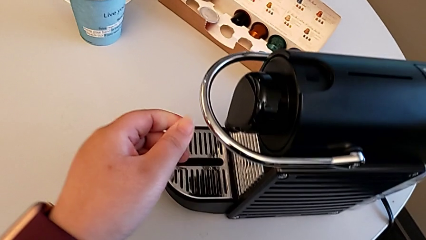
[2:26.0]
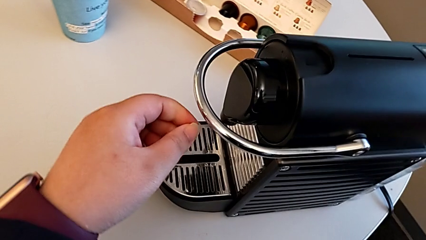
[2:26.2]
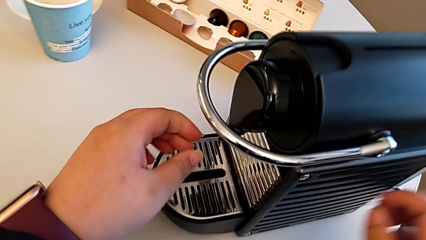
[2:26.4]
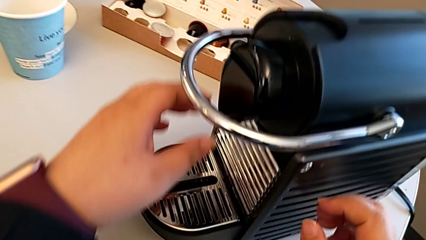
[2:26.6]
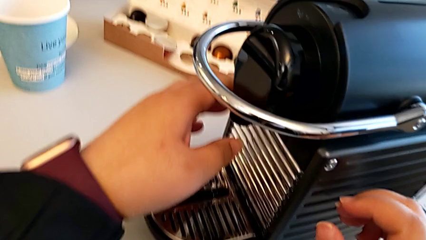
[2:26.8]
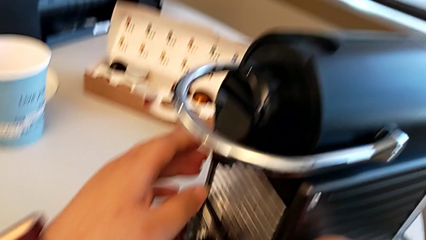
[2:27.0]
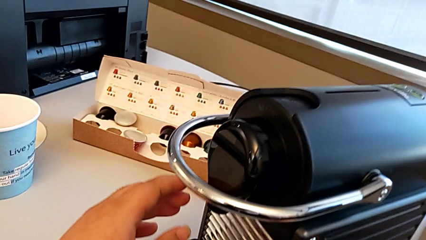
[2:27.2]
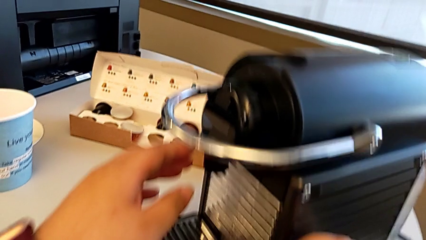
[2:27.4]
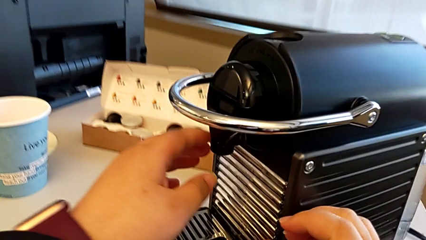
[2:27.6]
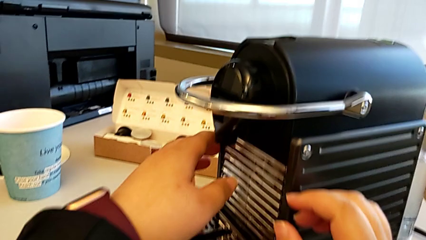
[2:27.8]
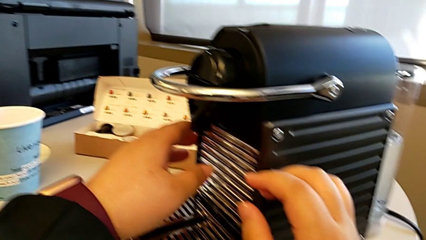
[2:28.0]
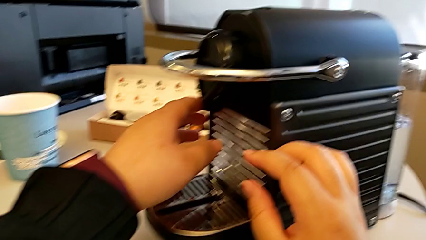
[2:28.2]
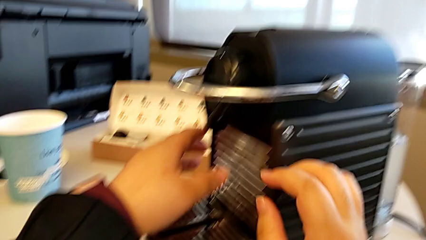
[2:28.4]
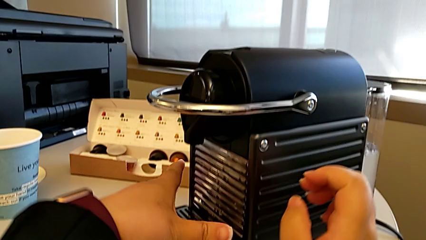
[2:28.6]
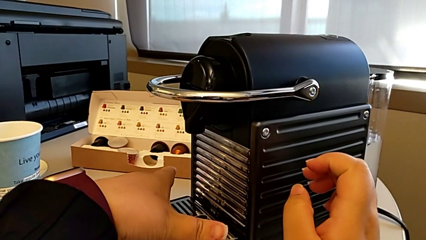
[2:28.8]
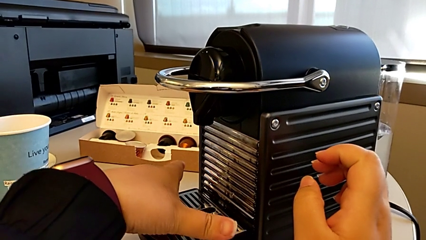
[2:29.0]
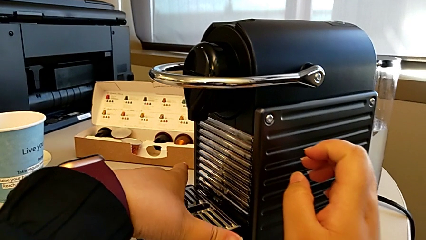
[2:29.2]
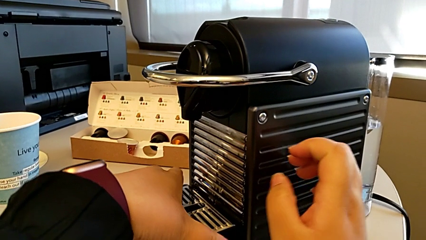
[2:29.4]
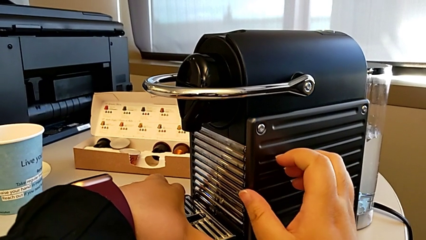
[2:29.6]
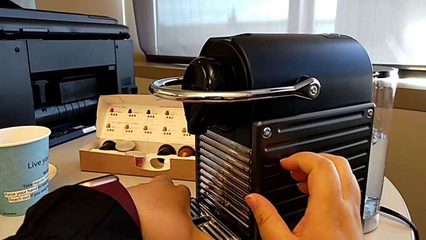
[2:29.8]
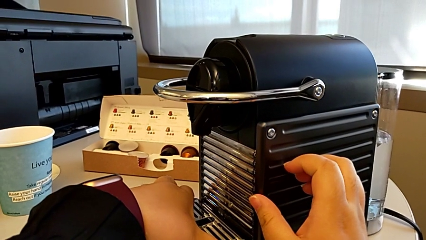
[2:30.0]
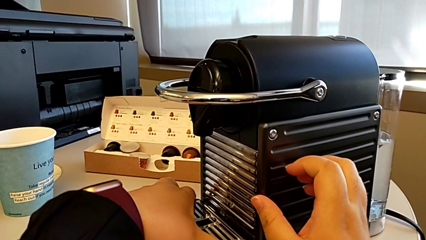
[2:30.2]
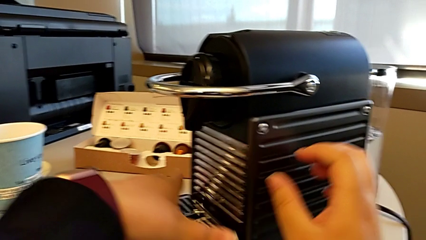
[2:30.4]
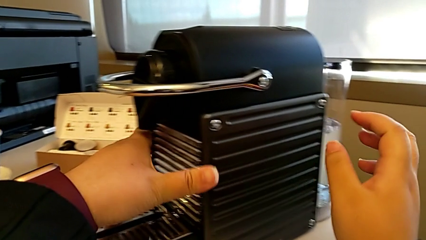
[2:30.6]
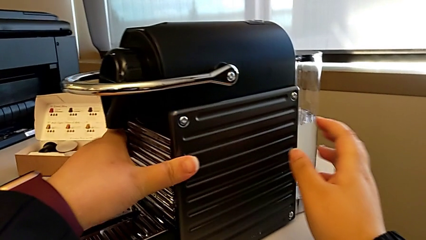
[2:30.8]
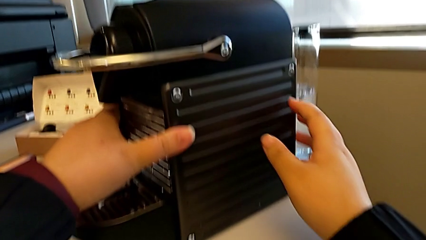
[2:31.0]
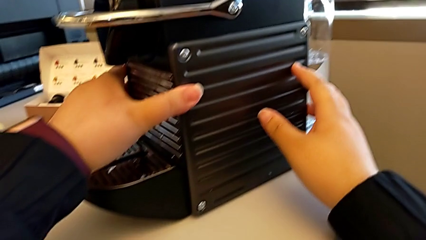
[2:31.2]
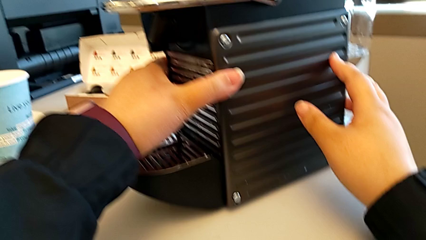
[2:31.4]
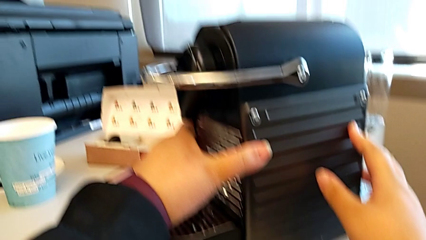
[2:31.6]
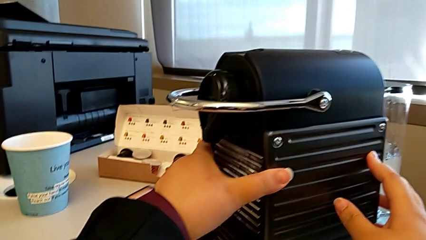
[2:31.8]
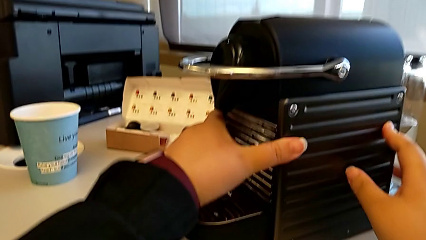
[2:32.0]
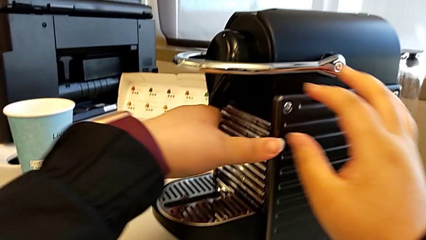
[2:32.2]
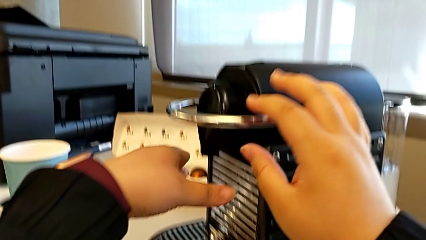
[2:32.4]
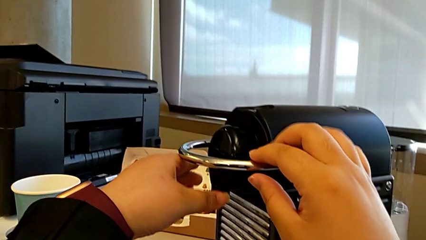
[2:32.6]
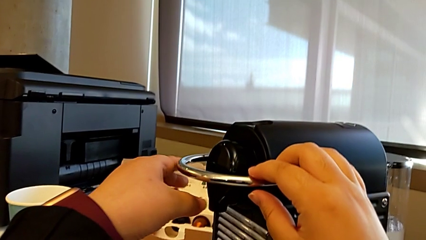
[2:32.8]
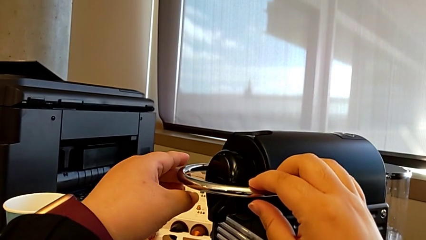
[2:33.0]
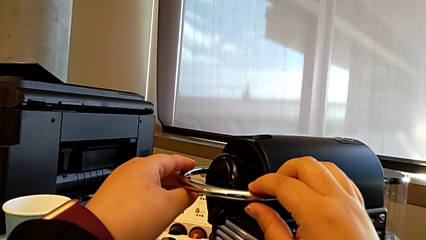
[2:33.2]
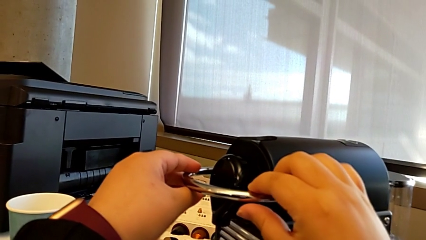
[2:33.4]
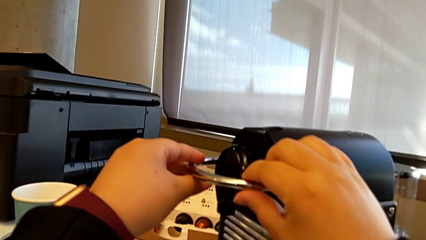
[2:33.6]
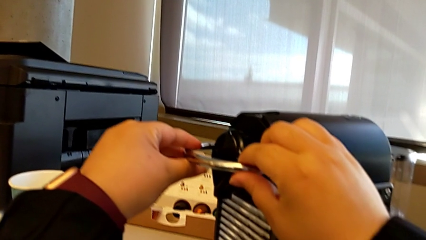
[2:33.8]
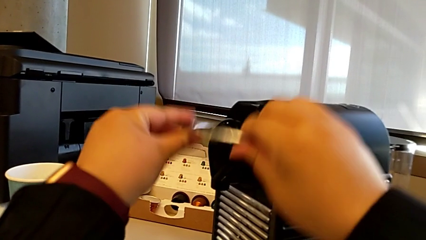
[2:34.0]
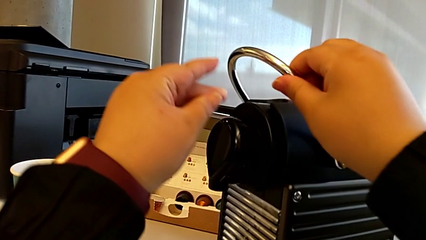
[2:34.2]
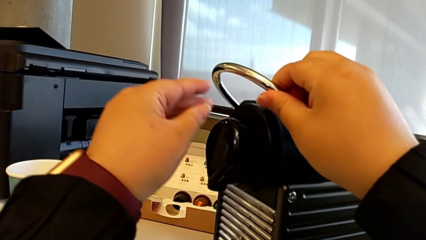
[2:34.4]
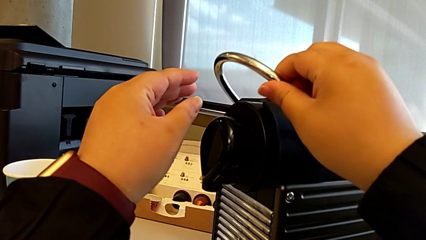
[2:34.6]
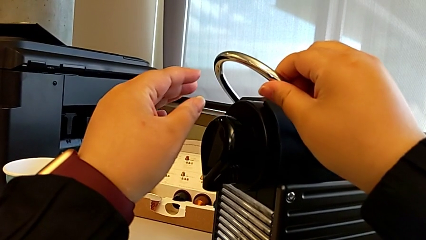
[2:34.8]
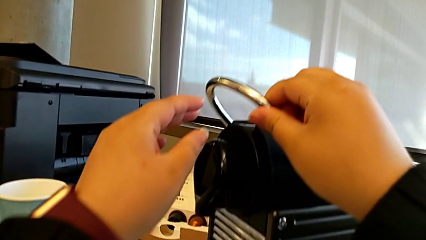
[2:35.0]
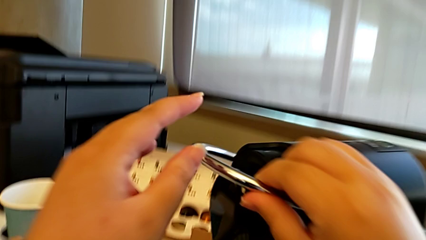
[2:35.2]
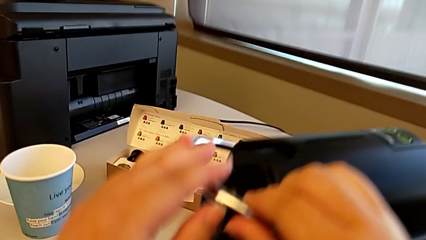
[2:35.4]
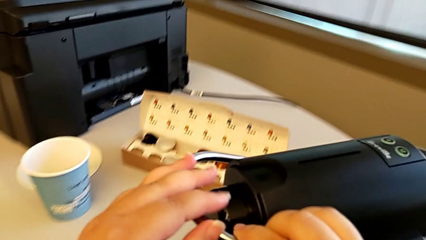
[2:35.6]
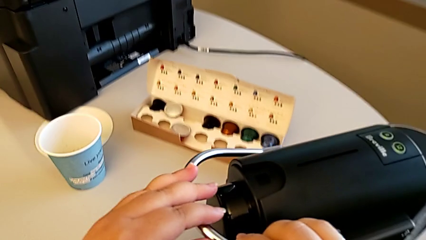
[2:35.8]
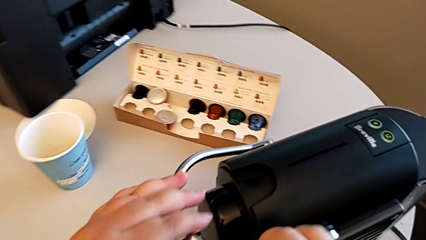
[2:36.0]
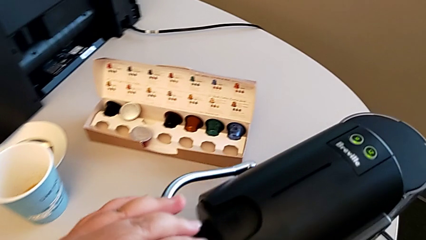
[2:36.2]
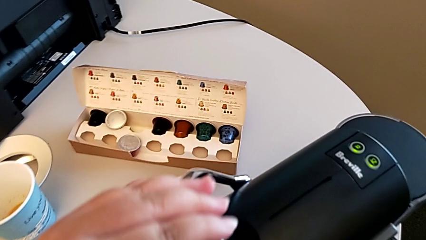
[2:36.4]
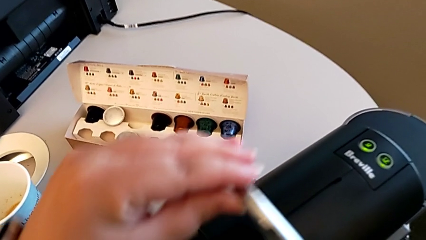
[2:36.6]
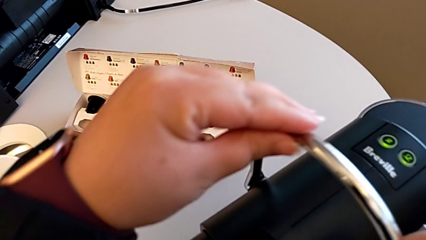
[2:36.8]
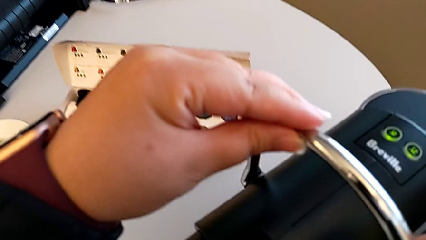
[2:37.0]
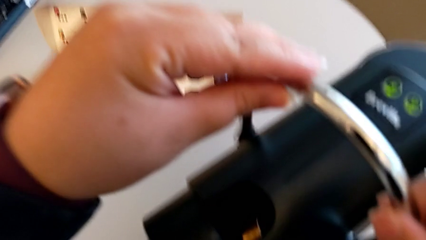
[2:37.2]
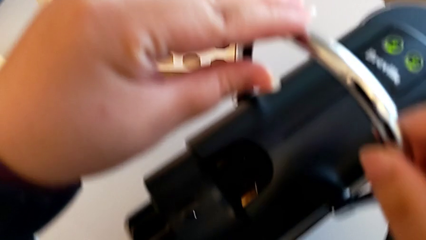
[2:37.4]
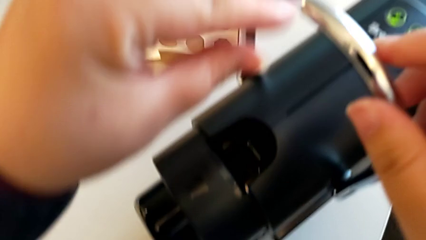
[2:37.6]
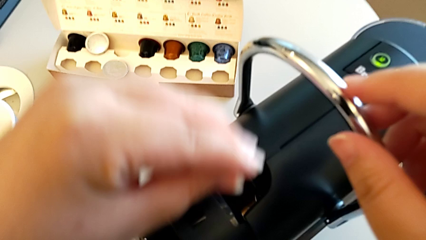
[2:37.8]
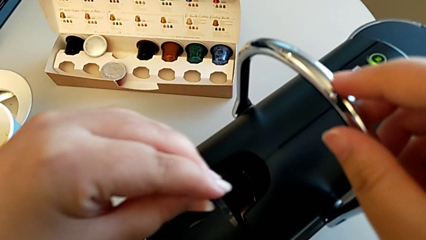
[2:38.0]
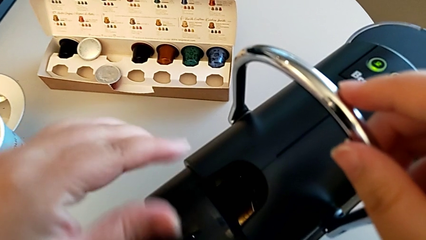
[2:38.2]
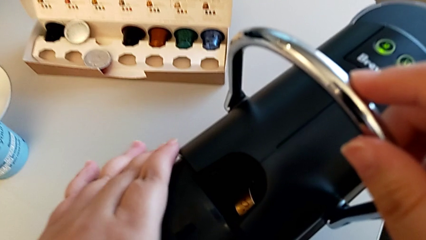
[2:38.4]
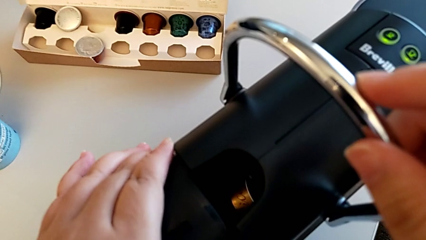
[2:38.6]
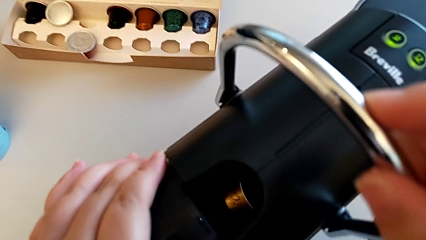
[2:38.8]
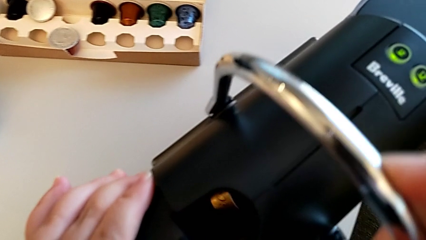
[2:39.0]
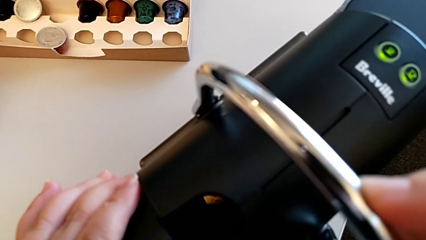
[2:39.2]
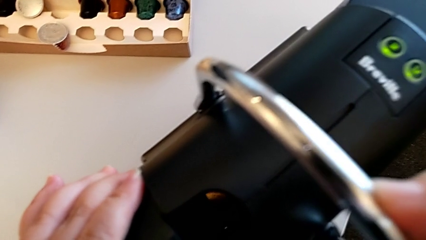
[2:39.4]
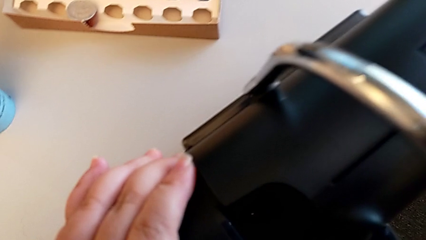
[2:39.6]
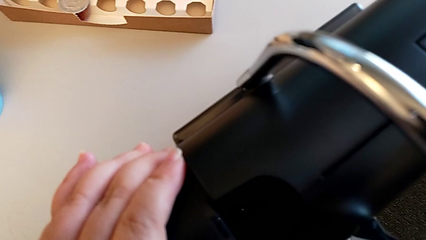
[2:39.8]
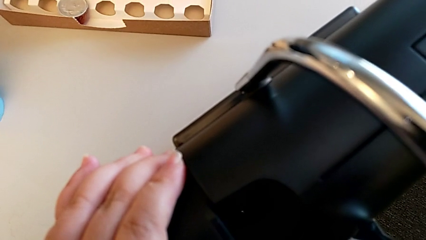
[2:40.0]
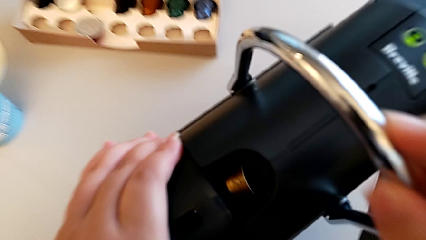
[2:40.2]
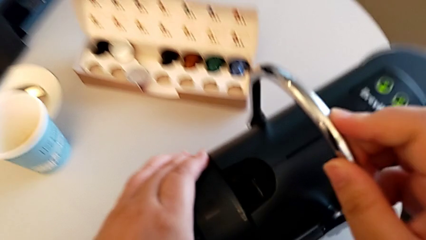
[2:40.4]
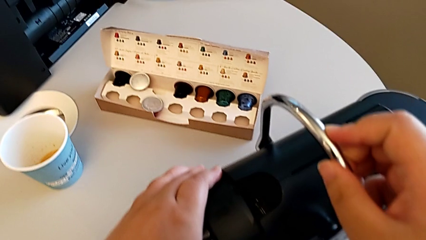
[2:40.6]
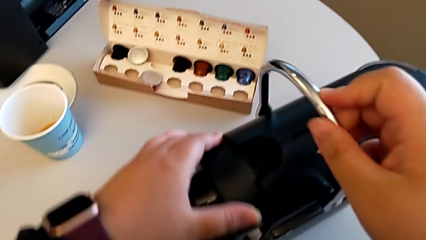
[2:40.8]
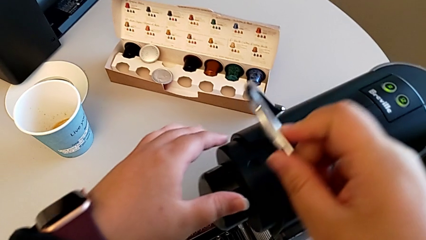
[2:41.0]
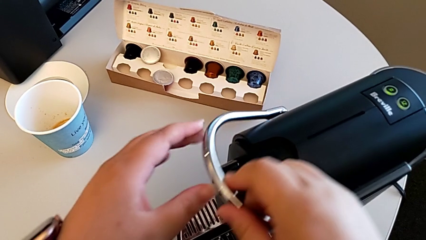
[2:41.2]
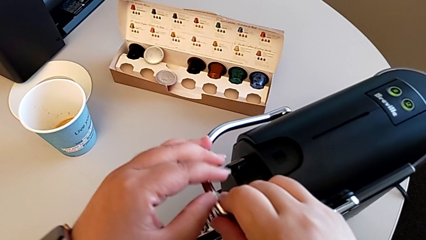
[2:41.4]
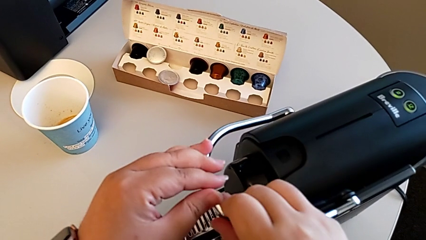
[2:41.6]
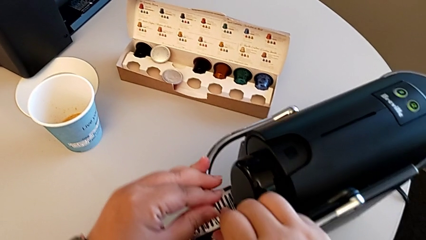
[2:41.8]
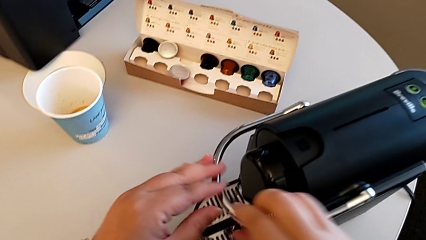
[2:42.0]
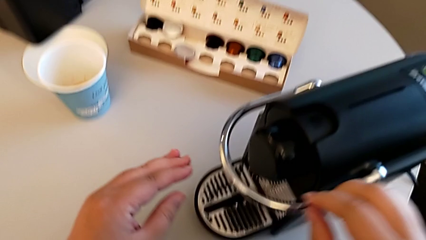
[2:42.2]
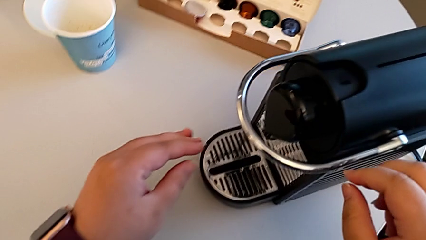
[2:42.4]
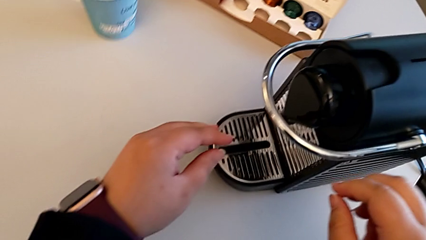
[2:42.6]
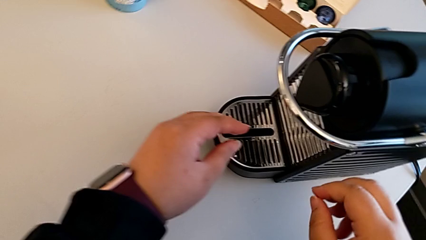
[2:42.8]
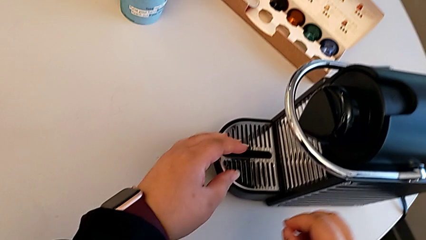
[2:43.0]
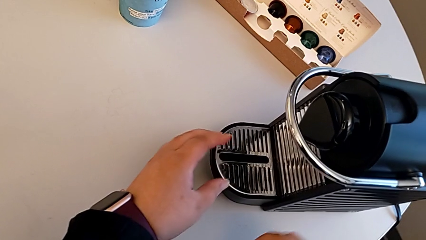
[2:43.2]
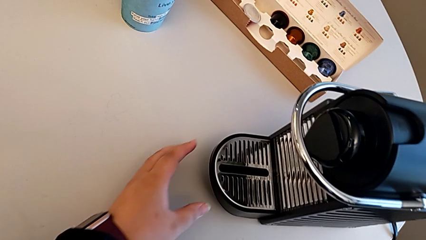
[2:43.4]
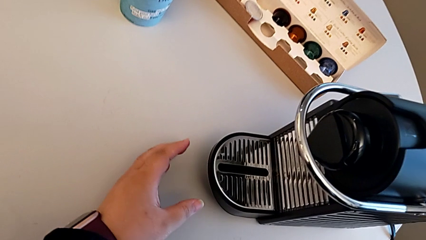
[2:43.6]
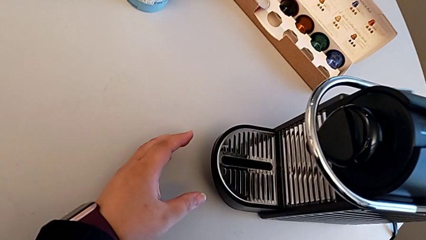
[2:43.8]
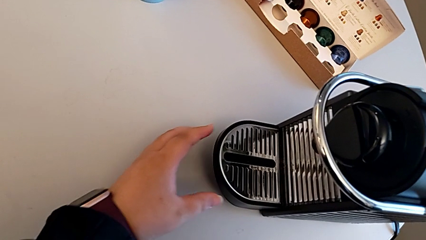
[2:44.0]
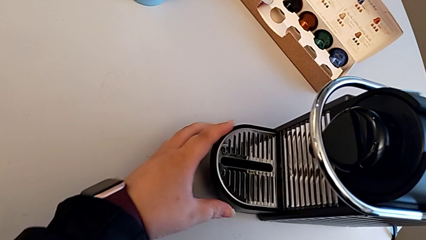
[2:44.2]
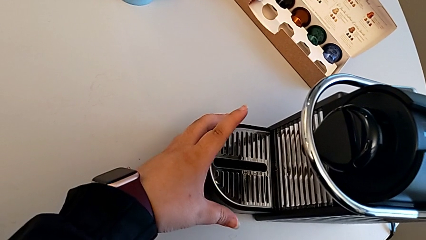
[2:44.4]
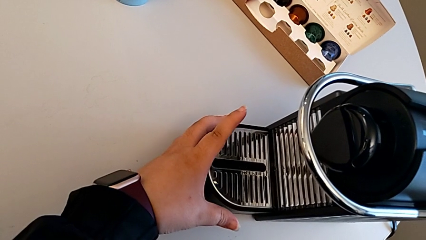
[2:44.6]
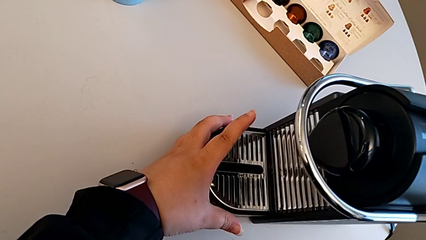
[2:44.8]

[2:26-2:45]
The camera wearer is emptying the capsule container. They approach the drip tray, grab it, touch the espresso machine and approach the lever, all with the left hand. They grab the lever with the right hand, pull the lever with the left hand, inspect the capsule coffee machine with the left hand, push the lever with the right hand and approach the drip tray with the left hand.
